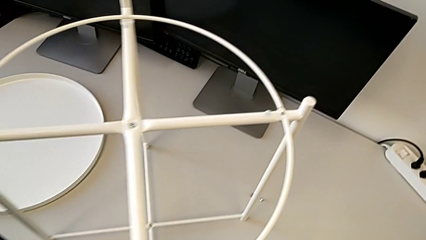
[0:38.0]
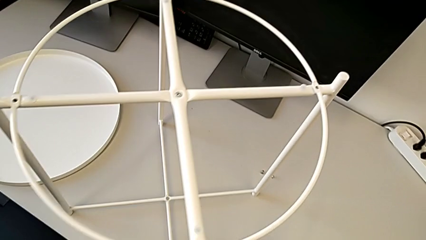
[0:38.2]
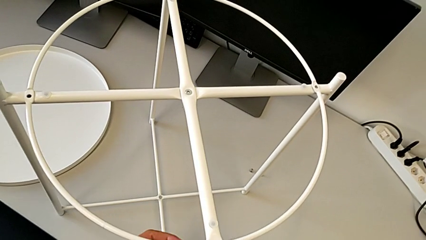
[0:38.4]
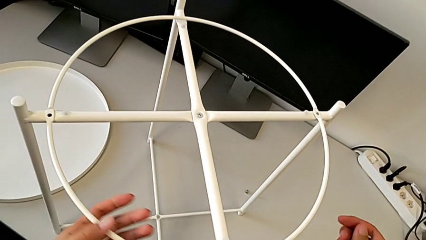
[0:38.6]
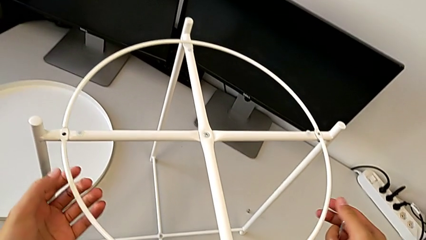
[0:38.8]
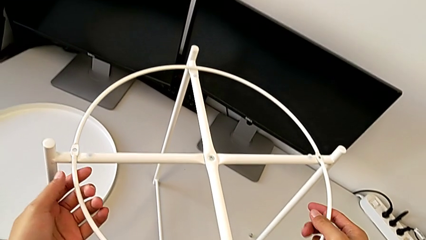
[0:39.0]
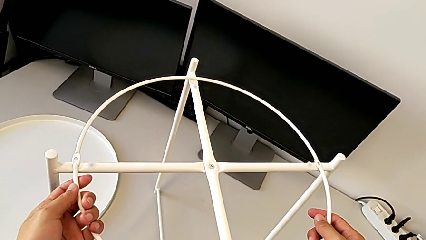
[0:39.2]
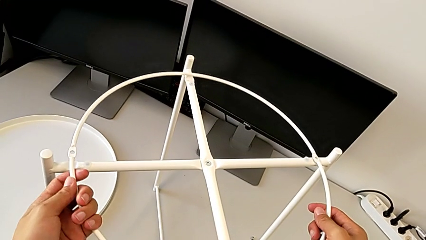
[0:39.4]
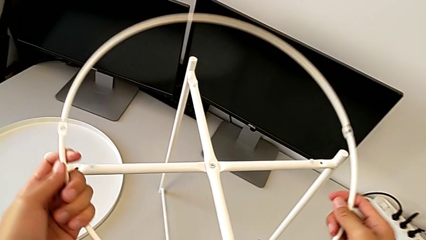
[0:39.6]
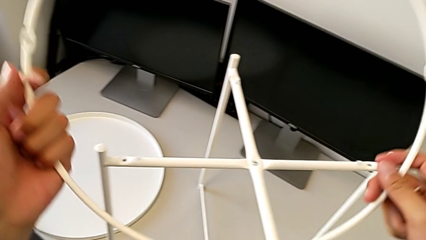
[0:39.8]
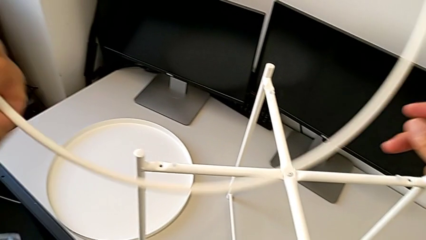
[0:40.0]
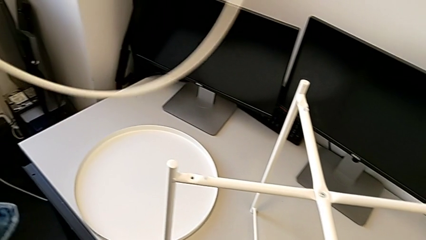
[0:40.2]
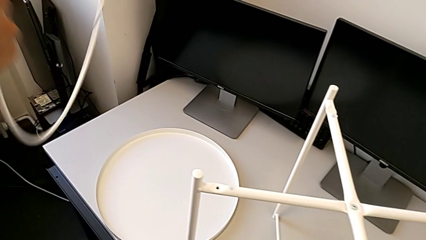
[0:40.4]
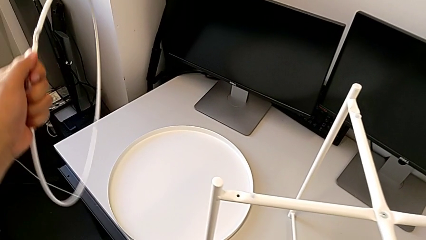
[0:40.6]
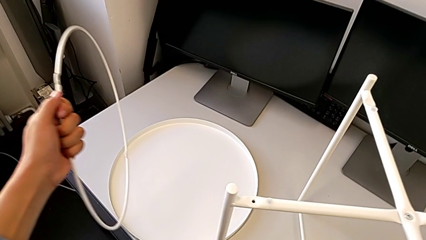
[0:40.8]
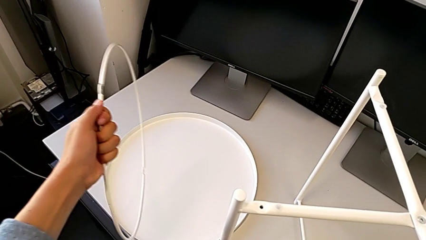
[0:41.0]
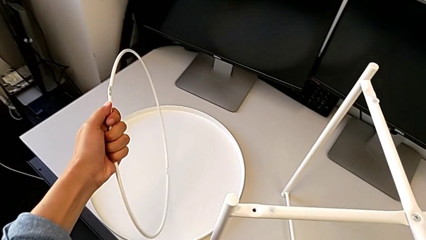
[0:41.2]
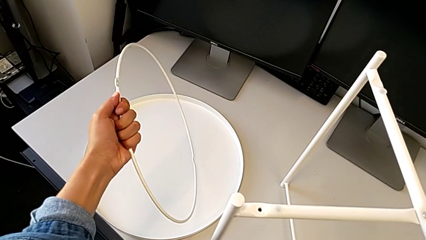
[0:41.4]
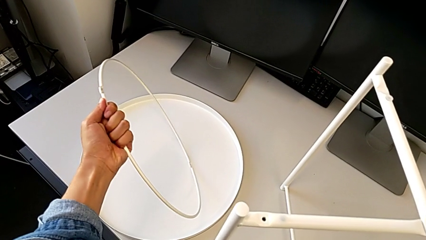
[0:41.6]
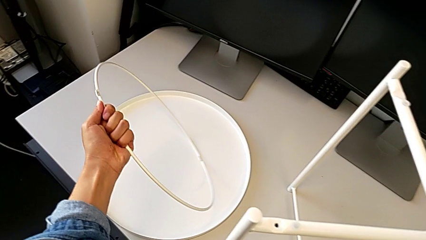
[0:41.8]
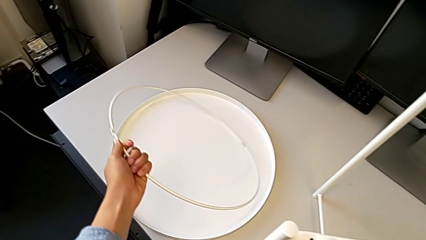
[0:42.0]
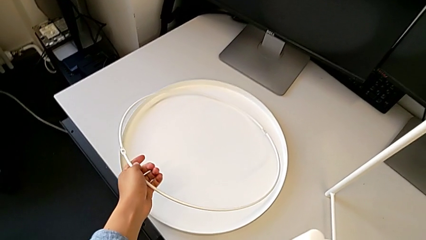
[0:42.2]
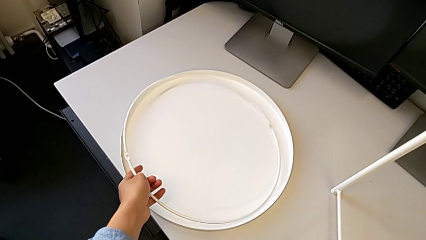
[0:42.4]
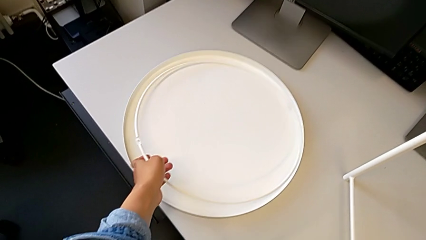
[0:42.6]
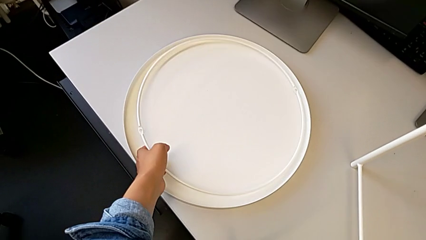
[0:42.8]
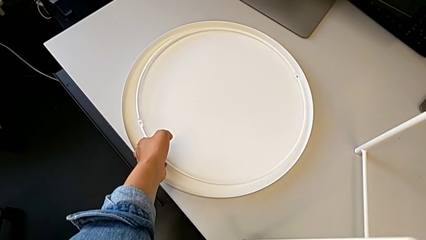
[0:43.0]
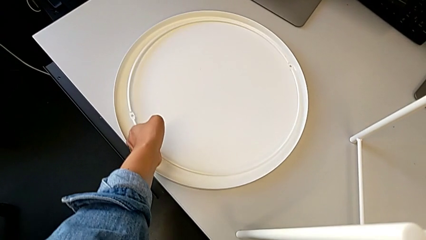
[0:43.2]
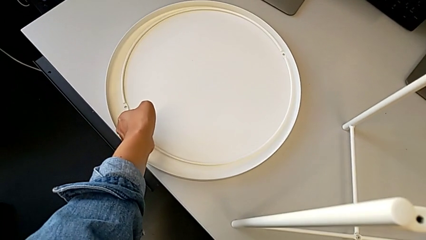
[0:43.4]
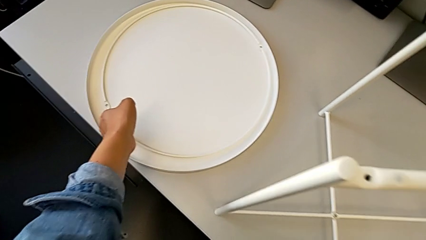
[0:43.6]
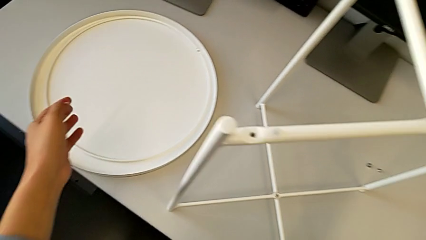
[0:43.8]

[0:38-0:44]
The camera wearer disassembles the circle. They grab the circle, disassemble it and place it.

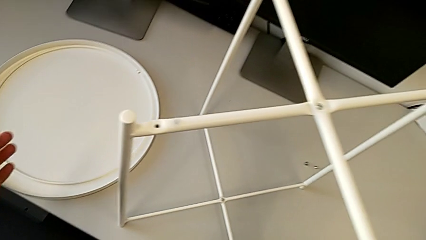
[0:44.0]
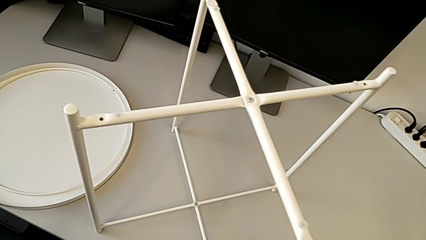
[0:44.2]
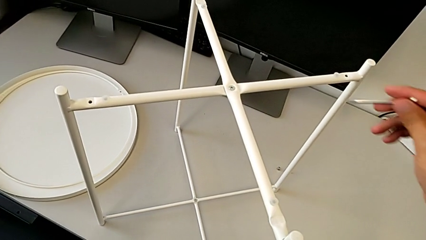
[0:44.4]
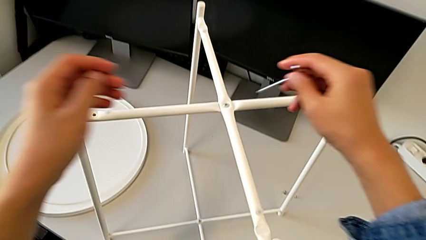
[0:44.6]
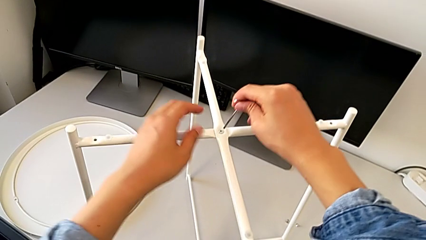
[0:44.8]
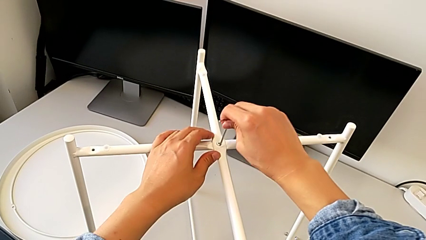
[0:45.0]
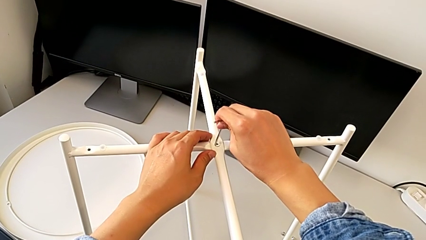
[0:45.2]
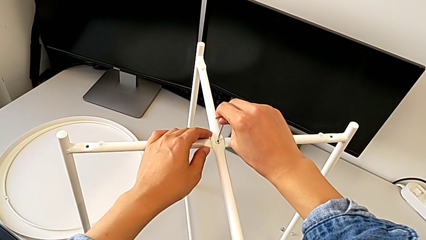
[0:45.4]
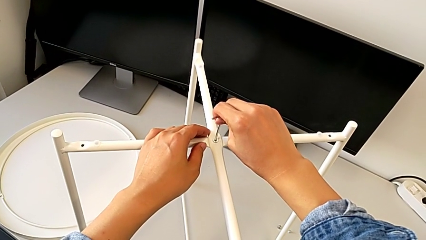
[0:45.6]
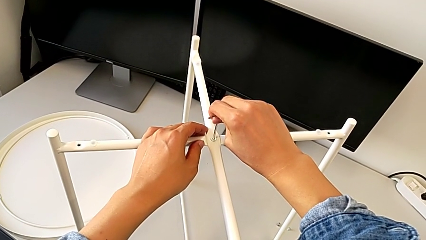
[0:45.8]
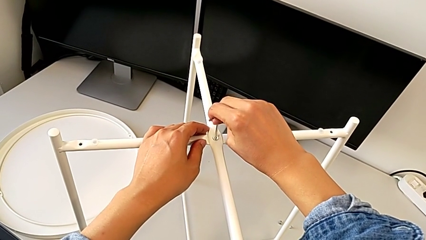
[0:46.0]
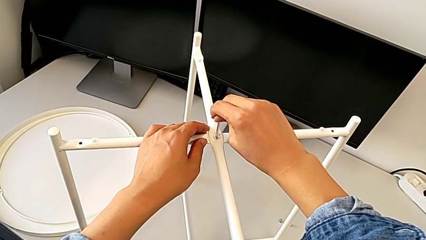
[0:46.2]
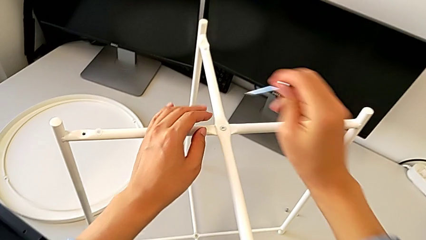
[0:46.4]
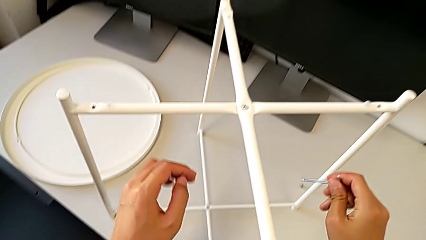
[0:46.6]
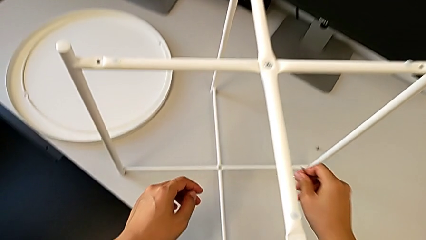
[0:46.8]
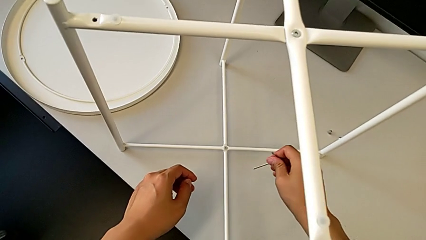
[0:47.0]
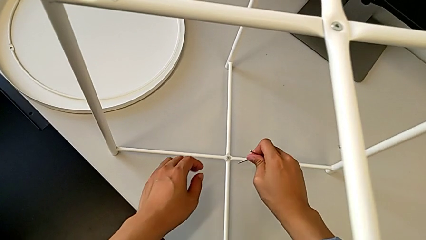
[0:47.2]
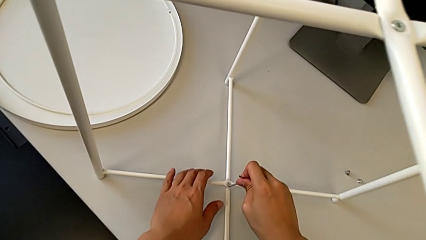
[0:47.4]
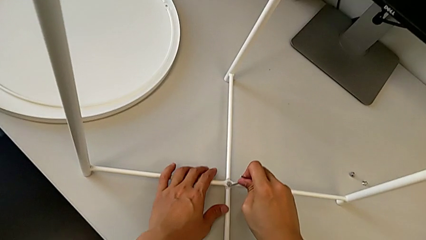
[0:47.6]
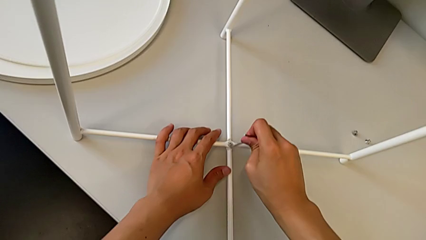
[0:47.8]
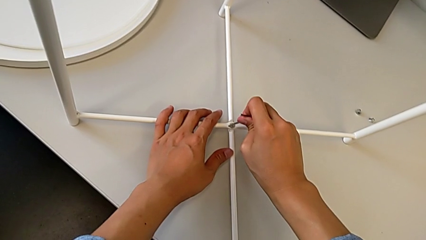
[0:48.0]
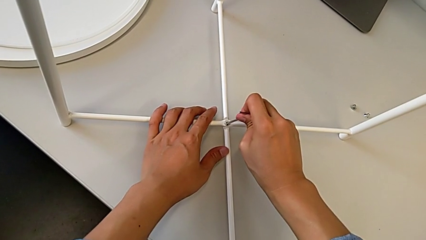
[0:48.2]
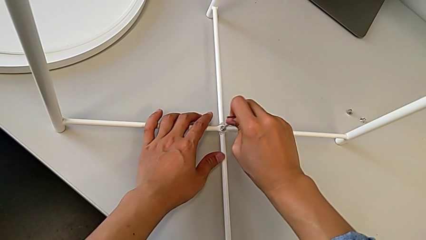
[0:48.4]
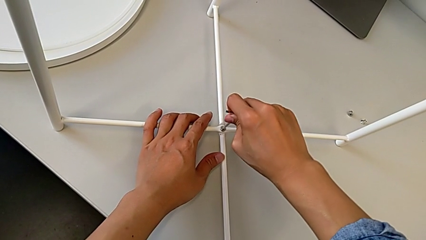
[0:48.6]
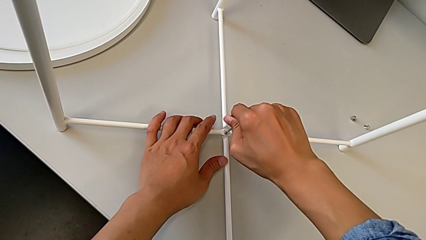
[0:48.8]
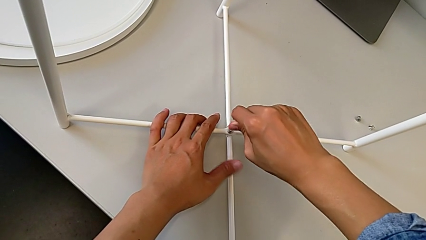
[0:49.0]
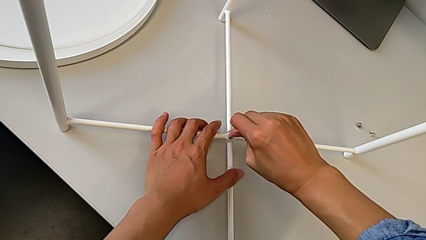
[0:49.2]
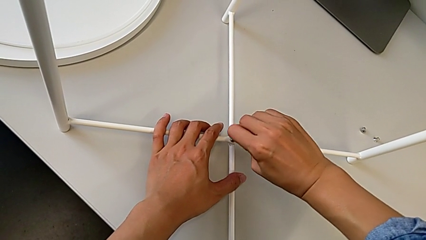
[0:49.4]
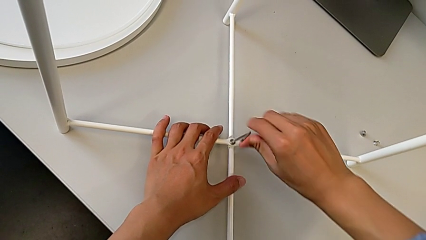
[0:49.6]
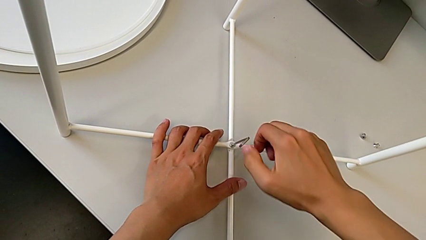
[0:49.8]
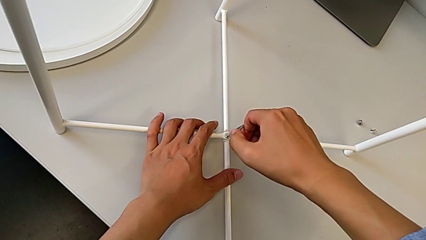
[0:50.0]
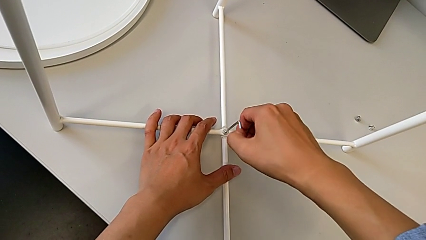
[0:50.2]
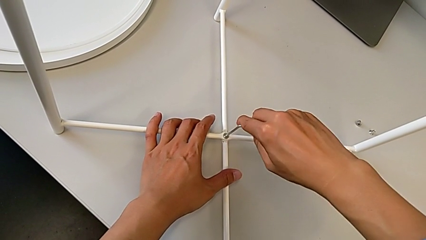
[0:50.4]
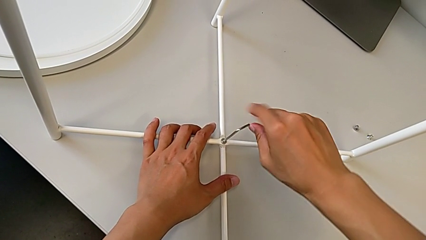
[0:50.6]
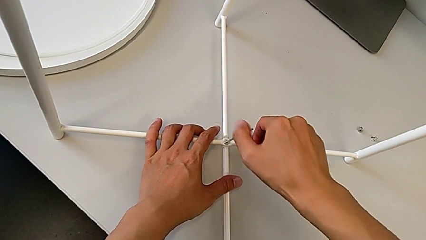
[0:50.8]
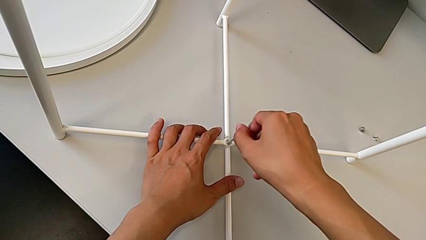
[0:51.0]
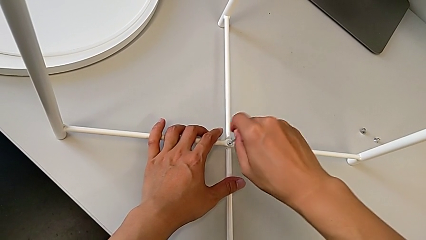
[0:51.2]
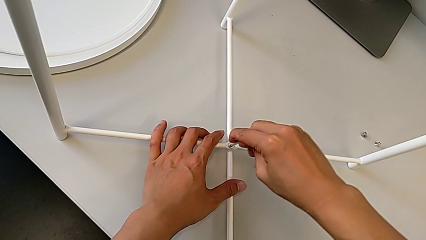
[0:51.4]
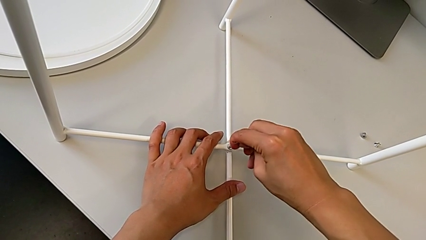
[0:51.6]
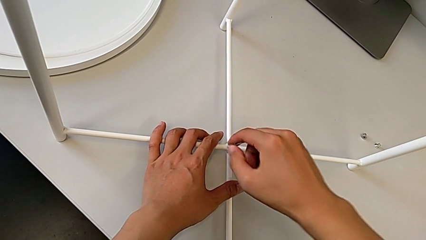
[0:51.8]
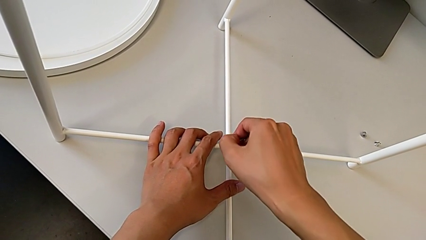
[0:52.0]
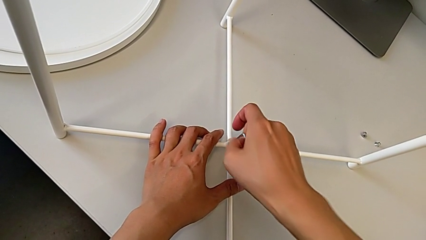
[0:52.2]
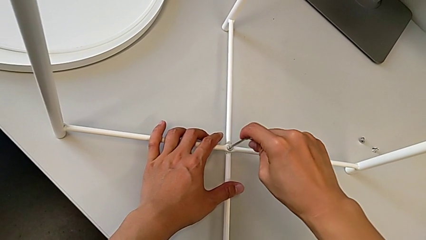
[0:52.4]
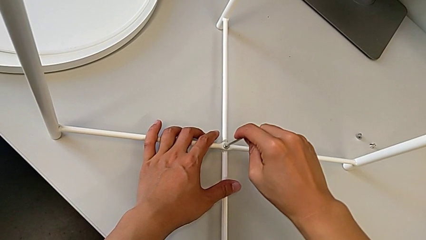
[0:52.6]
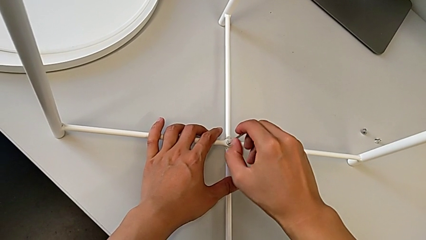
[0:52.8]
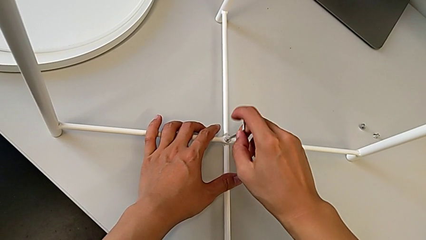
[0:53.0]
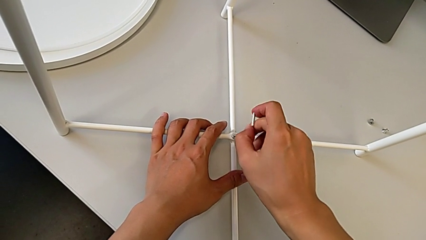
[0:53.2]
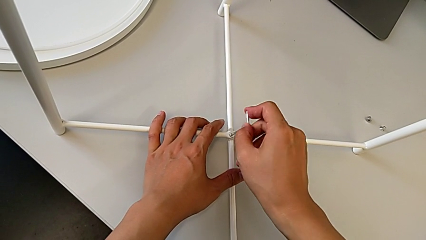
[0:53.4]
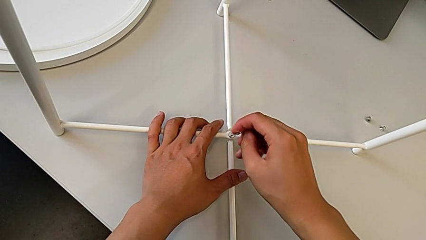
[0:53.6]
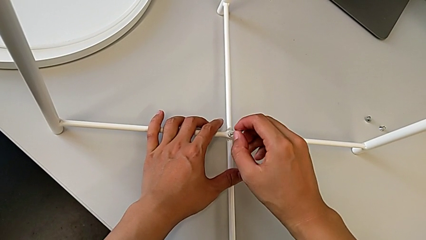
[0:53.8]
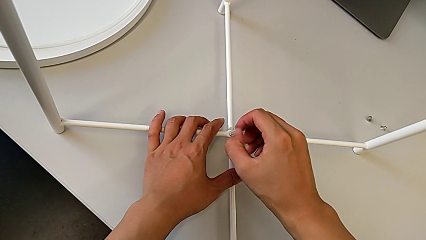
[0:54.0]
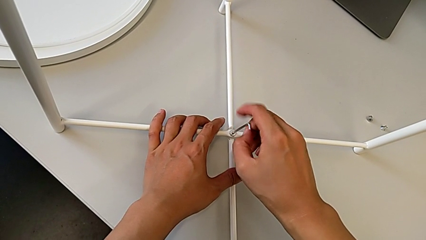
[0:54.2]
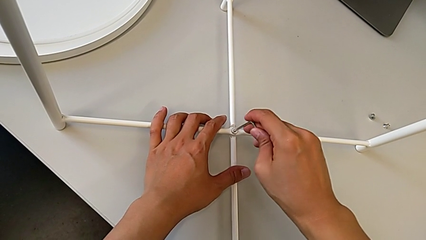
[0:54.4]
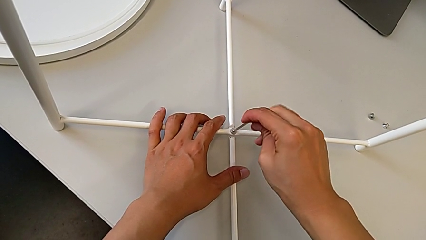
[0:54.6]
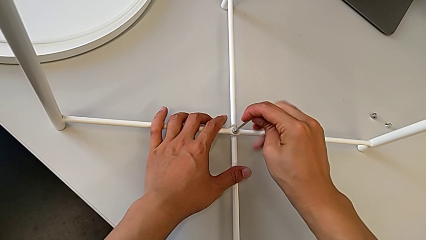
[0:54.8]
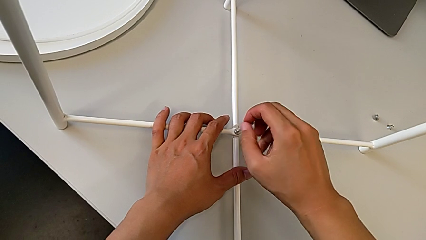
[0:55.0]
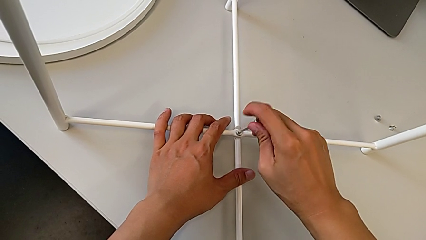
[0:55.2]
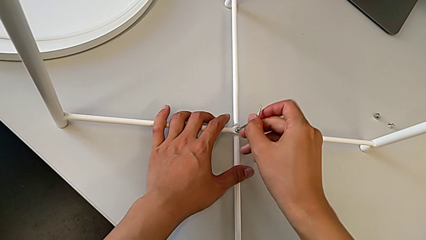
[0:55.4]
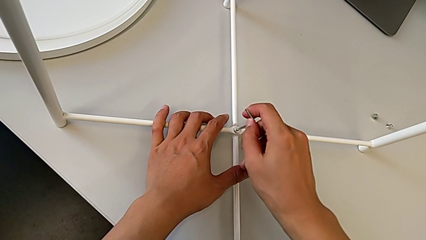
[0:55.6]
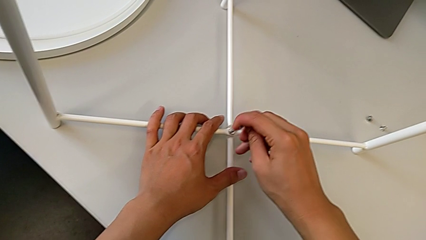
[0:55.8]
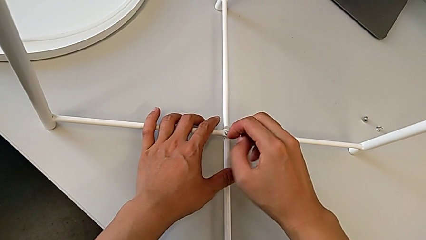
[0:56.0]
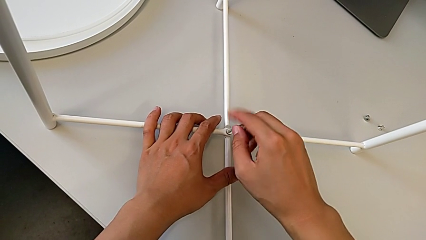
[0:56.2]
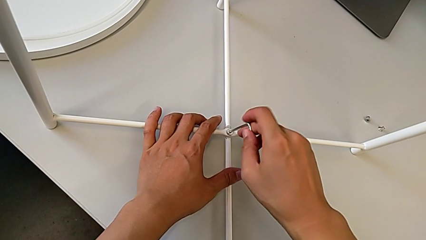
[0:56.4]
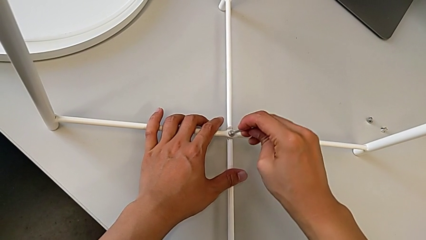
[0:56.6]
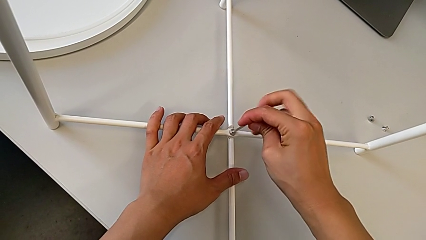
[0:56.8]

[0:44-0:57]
The camera wearer is unscrewing the bottom hex socket head of the legs. They wrongly insert the Allen wrench, starting to unscrew the top hex socket head, withdraw it, approach the hex socket head, insert the Allen wrench and begin to unscrew the hex socket head.
